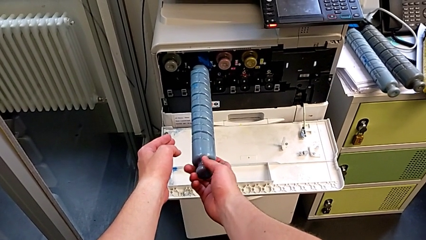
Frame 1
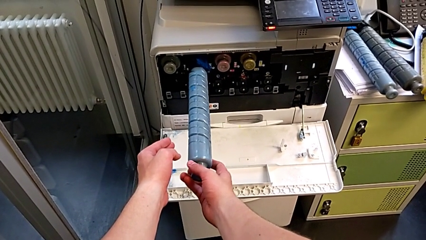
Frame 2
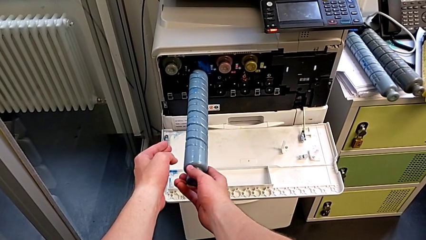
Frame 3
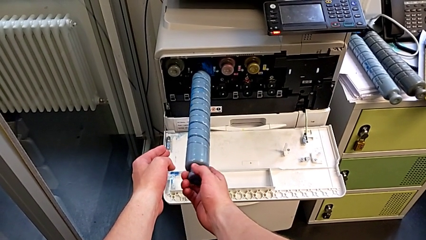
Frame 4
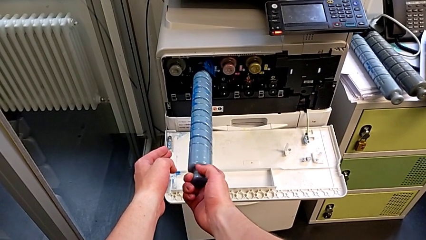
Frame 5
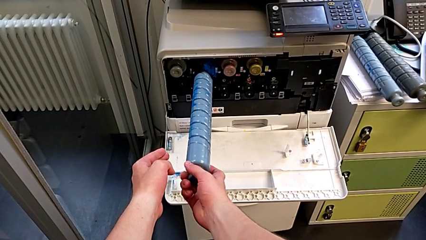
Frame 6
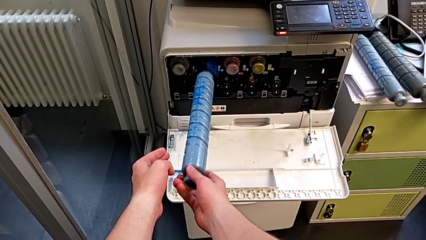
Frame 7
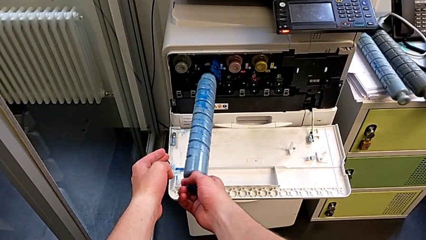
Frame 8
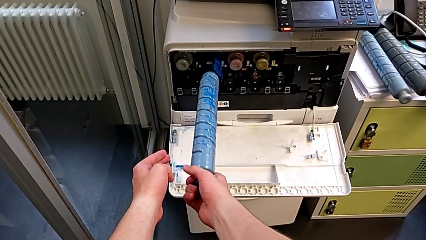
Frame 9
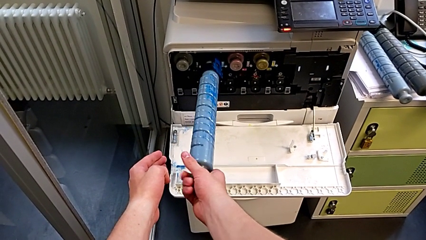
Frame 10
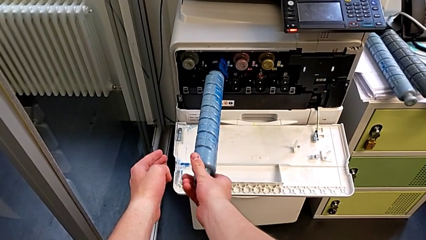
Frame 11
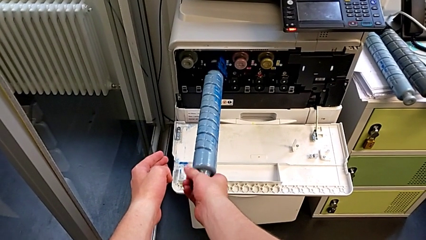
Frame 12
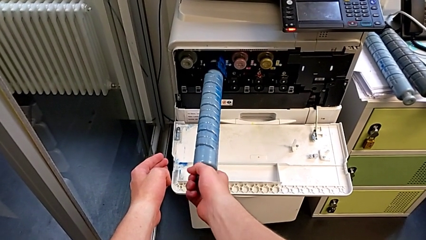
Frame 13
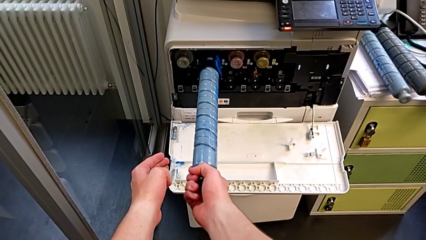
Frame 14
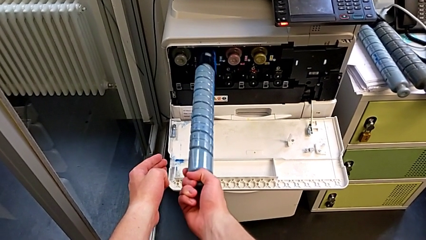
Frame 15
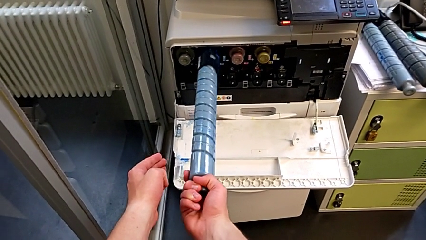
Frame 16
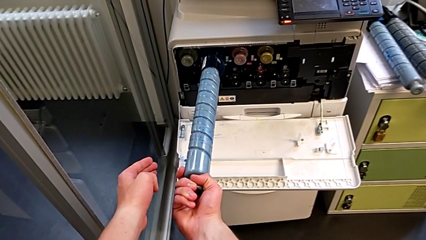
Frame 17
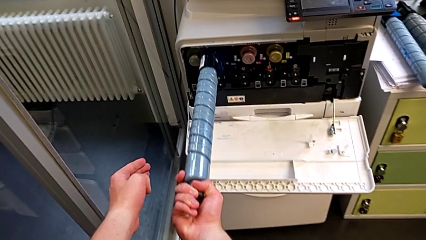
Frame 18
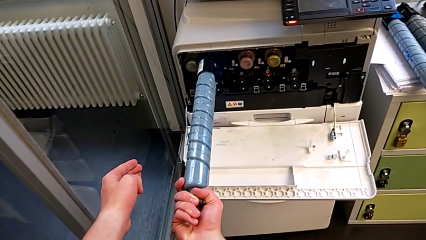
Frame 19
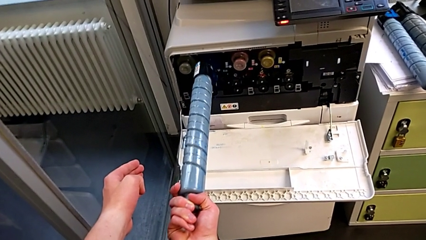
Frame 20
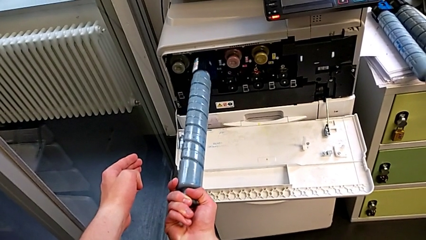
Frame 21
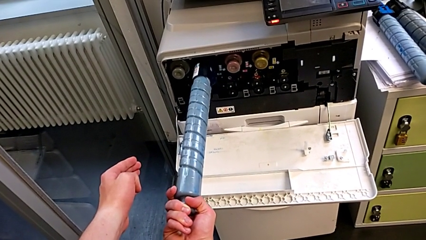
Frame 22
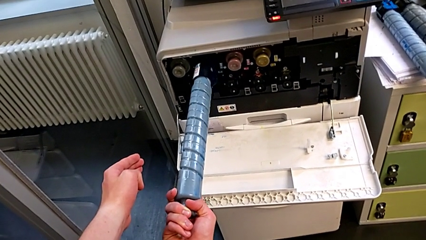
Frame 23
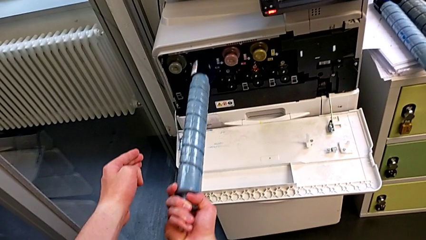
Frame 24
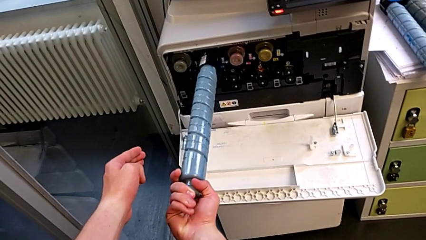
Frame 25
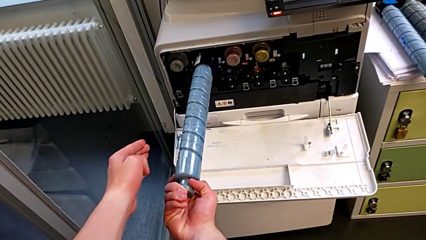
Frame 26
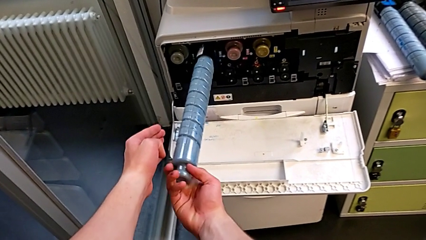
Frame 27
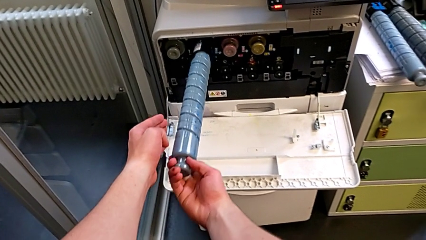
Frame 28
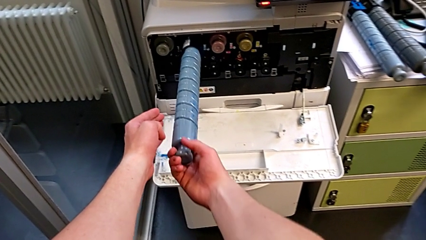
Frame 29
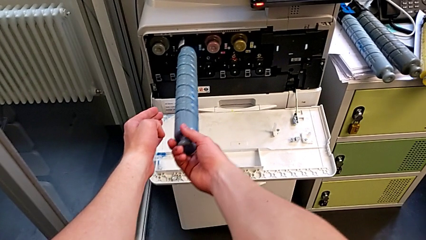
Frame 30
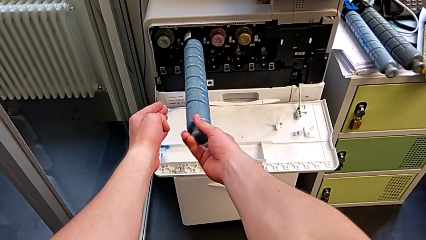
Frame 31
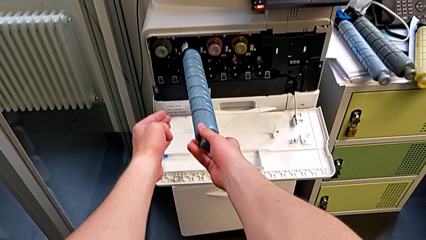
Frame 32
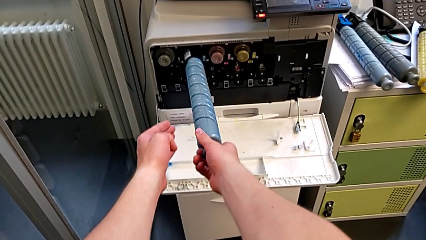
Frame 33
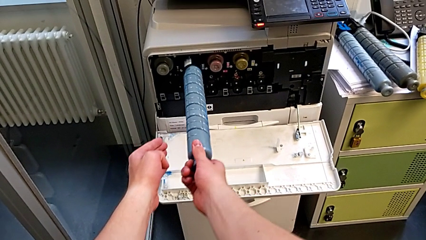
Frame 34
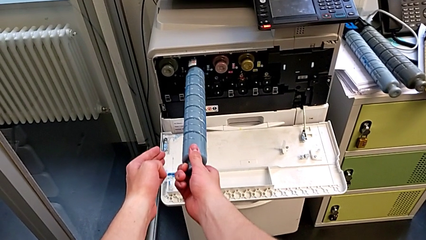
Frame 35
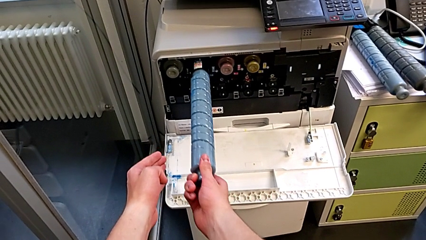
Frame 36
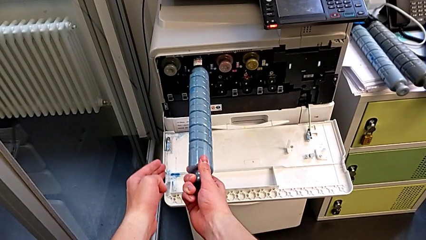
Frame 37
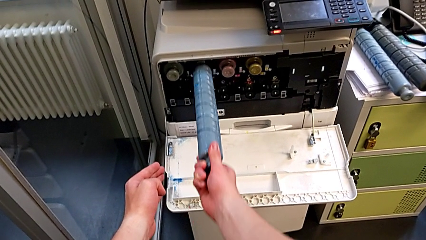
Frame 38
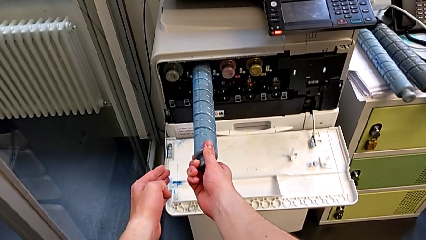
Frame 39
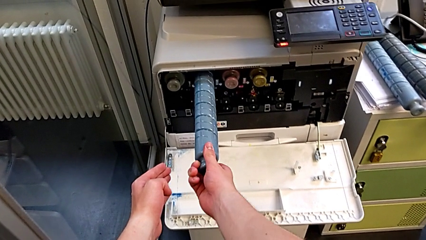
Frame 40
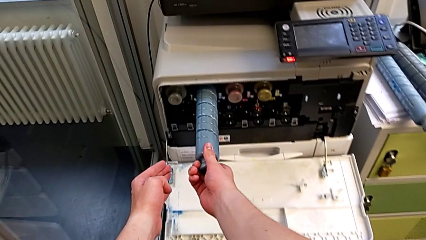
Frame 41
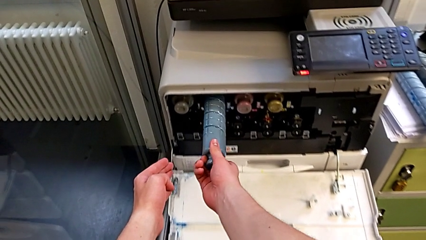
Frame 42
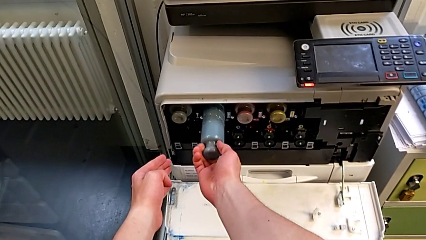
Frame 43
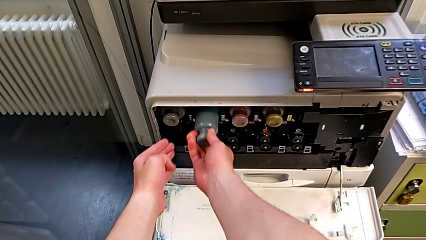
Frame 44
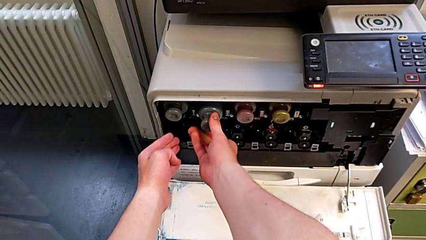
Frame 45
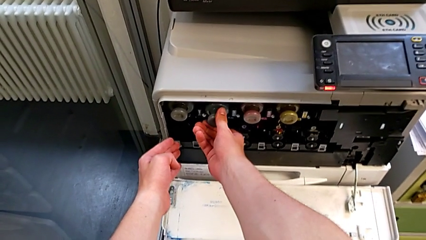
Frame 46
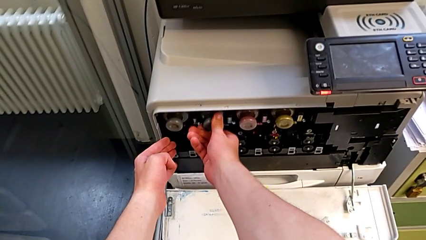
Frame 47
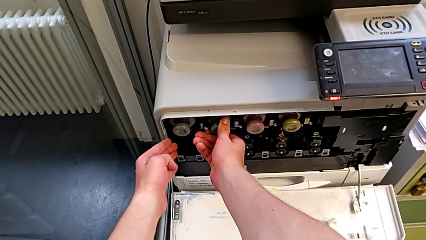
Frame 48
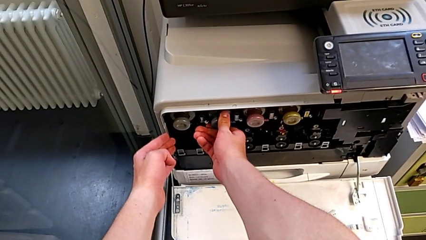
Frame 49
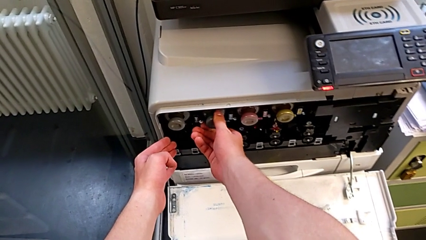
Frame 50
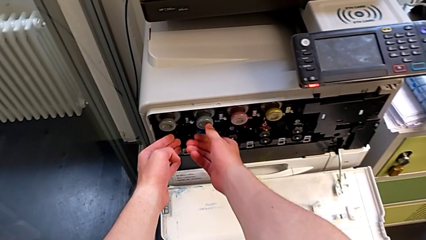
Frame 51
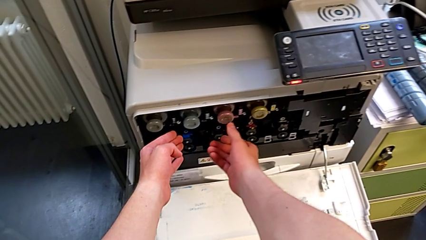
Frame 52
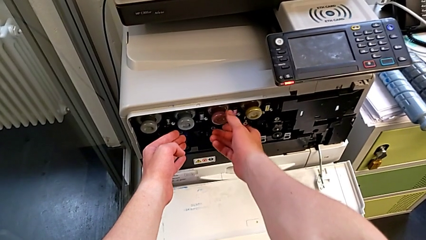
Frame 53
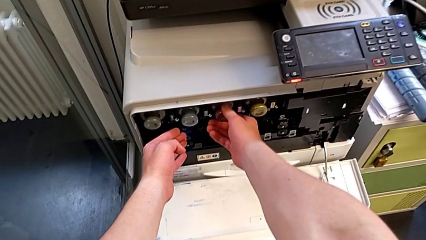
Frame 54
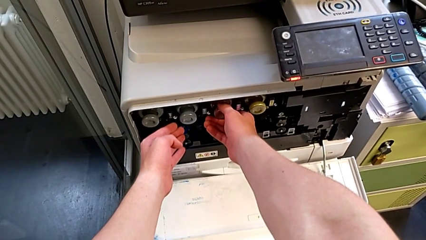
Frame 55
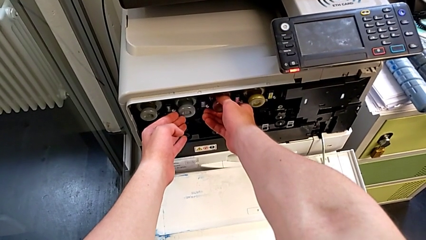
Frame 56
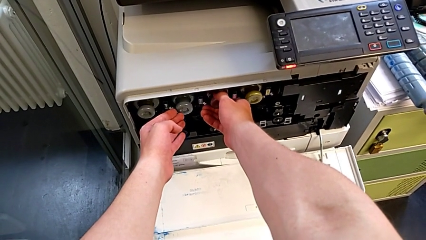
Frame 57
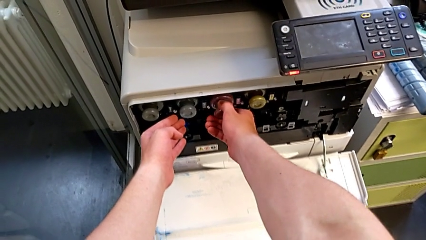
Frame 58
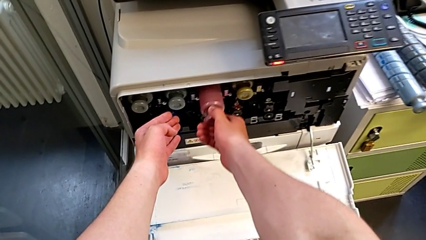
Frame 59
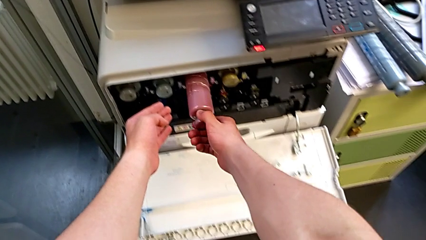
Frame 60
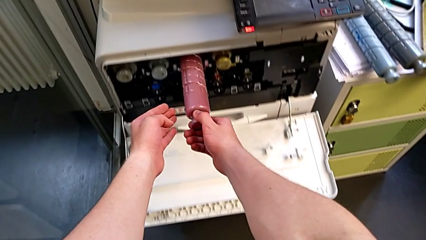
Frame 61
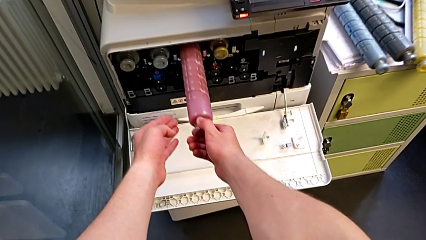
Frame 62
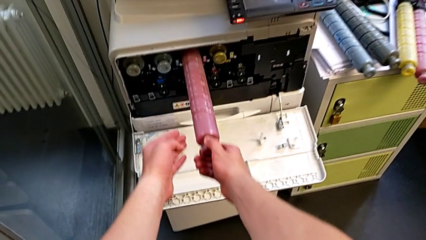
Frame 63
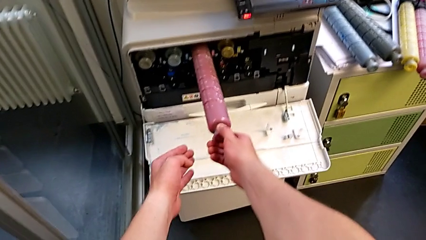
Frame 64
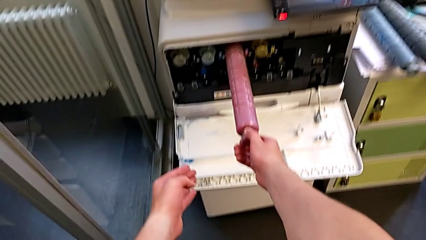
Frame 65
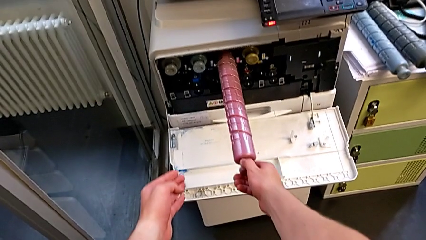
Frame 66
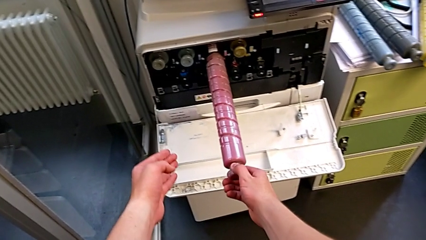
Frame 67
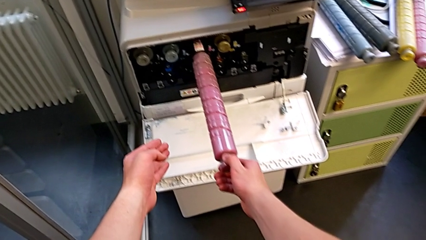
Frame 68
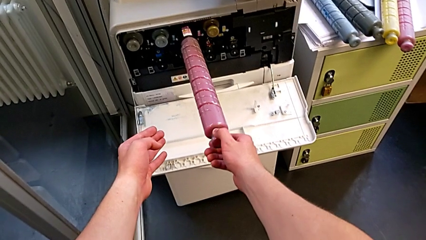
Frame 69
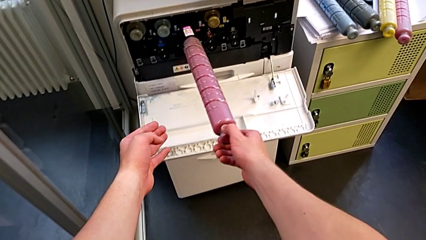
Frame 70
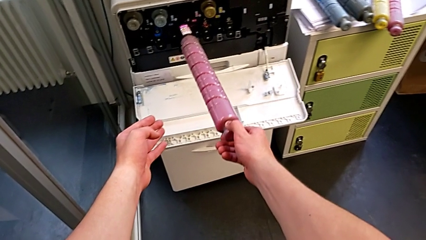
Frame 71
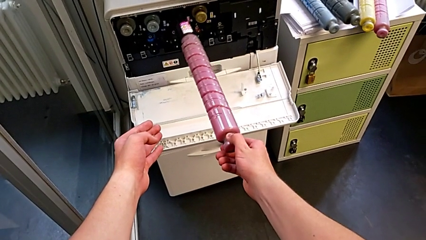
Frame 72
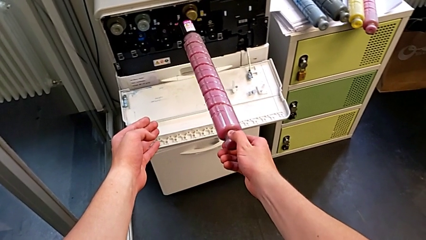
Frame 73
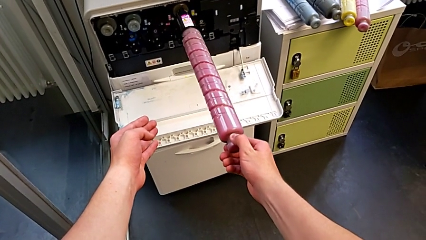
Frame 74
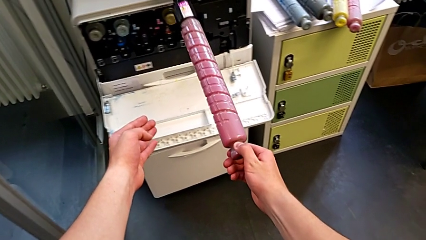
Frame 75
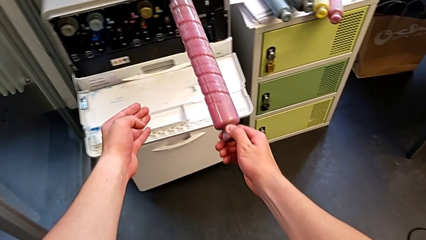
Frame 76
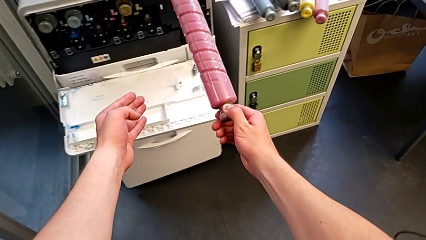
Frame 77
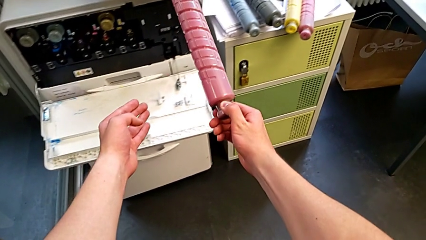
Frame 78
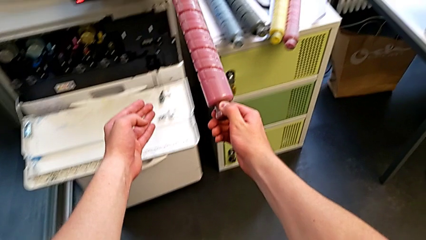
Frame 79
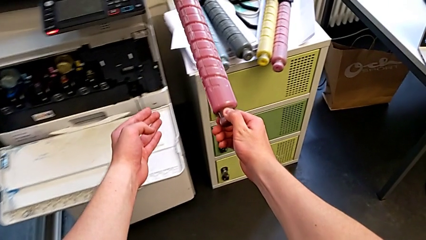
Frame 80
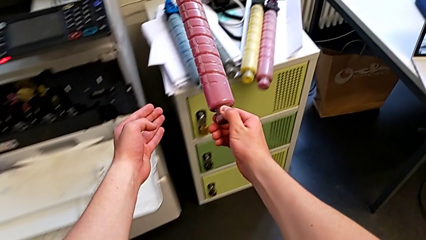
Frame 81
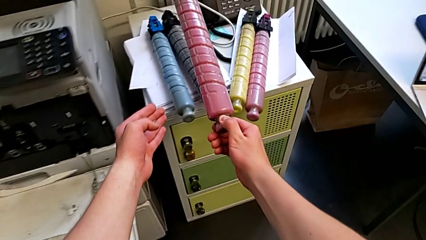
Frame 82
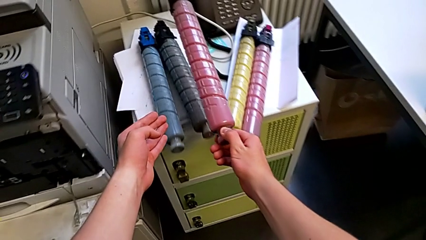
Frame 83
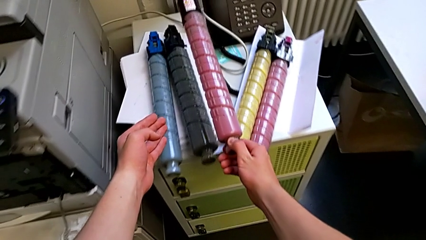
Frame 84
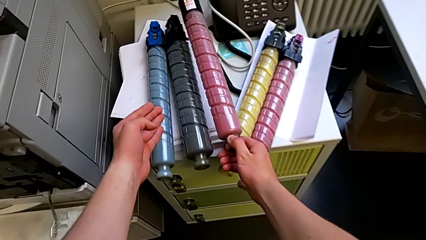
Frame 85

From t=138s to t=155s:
The camera wearer is exchanging the black ink cartridge. They rotate the new ink cartridge, insert it, rotate it, push it, grab the old ink cartridge, pull the ink cartridge and withdraw the old ink cartridge.
